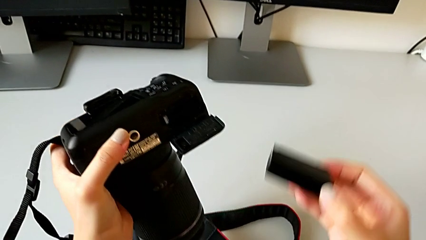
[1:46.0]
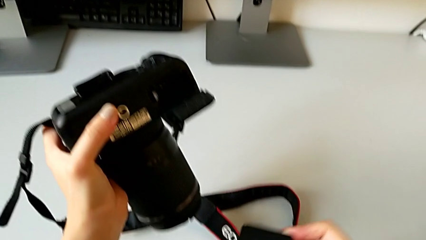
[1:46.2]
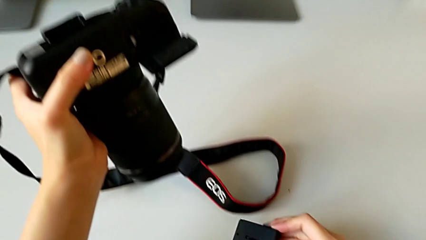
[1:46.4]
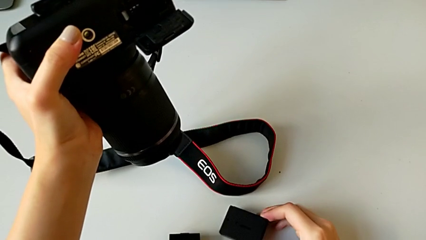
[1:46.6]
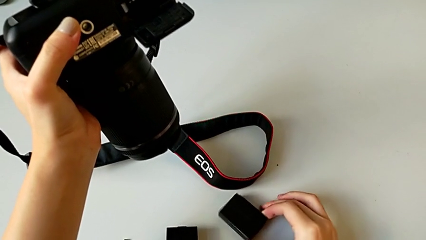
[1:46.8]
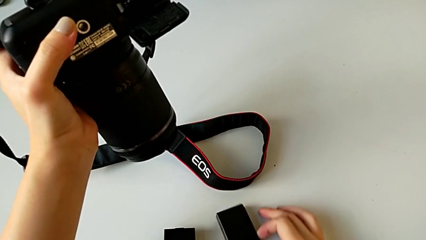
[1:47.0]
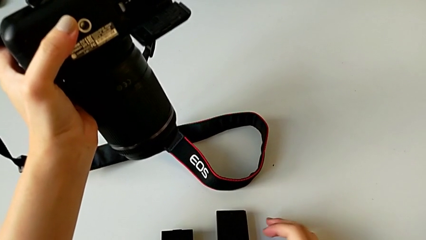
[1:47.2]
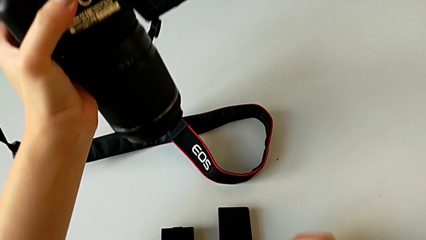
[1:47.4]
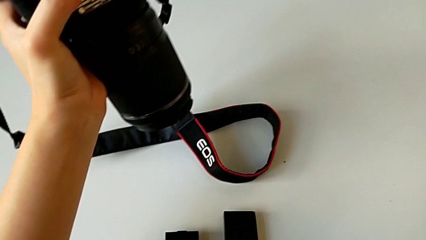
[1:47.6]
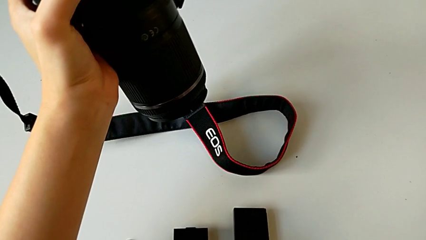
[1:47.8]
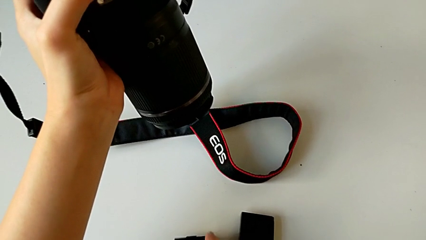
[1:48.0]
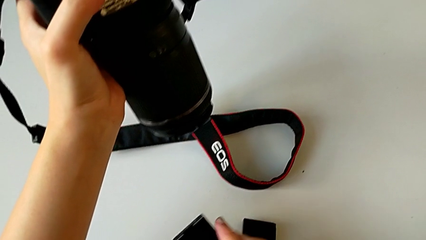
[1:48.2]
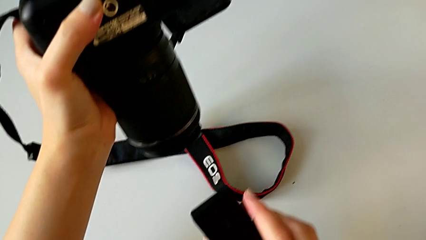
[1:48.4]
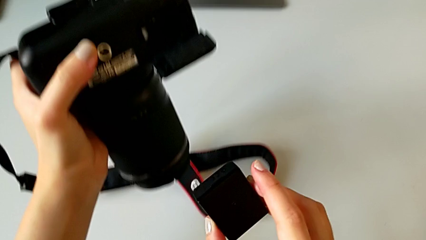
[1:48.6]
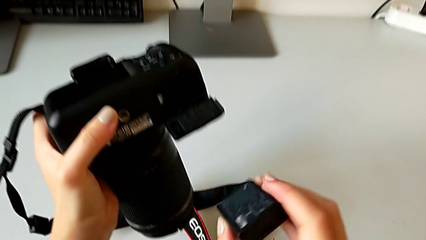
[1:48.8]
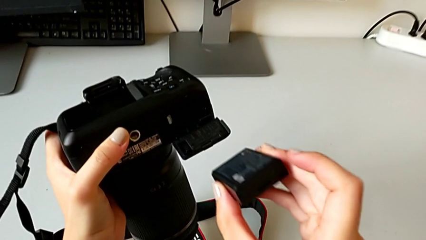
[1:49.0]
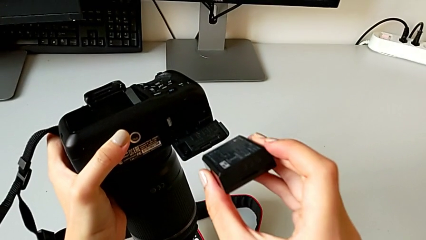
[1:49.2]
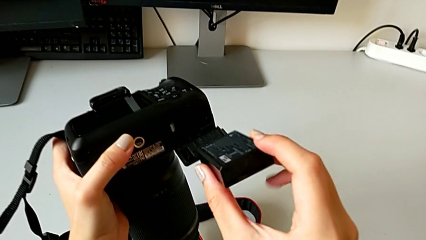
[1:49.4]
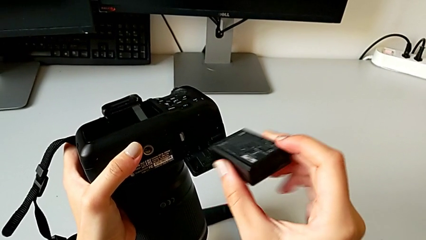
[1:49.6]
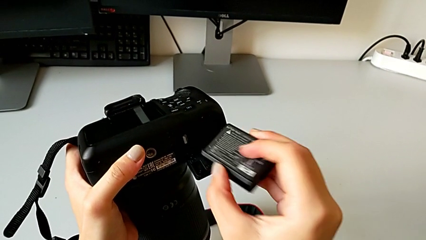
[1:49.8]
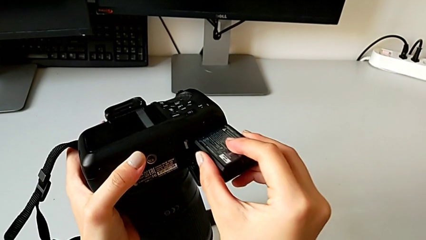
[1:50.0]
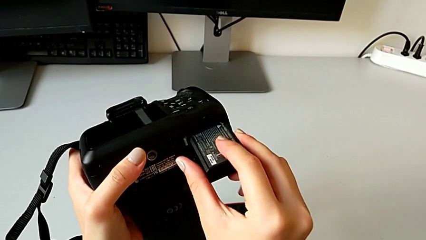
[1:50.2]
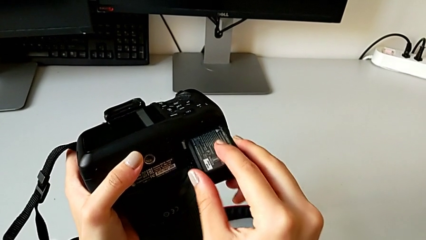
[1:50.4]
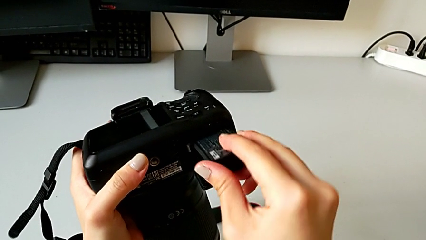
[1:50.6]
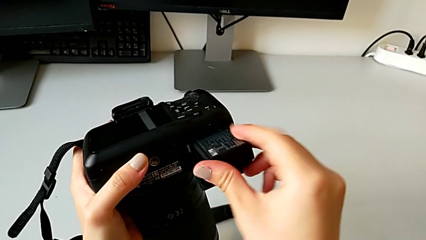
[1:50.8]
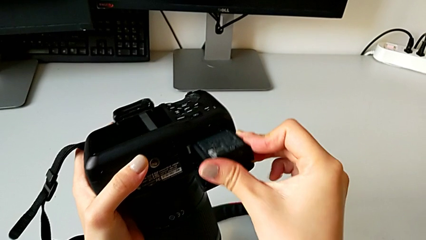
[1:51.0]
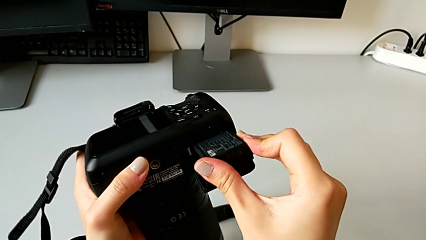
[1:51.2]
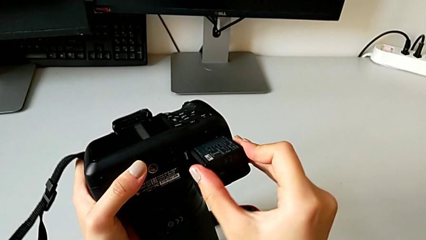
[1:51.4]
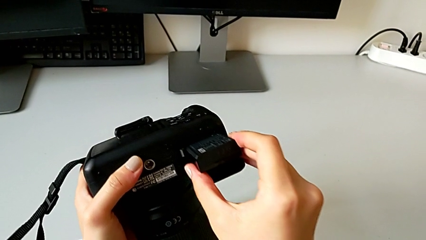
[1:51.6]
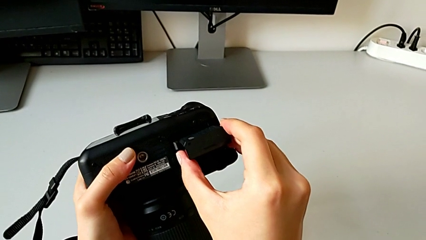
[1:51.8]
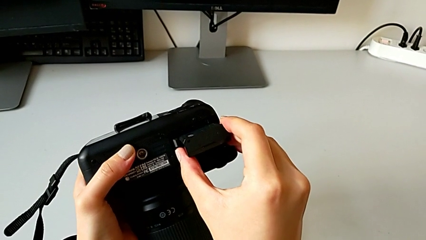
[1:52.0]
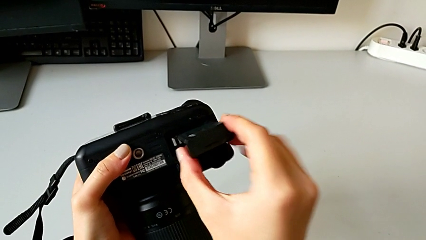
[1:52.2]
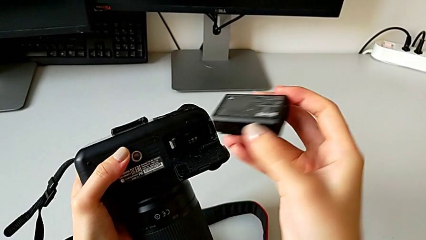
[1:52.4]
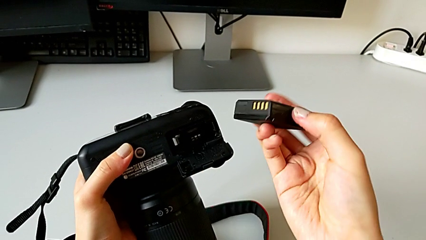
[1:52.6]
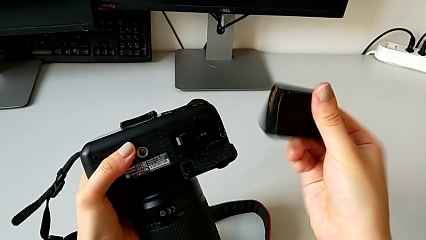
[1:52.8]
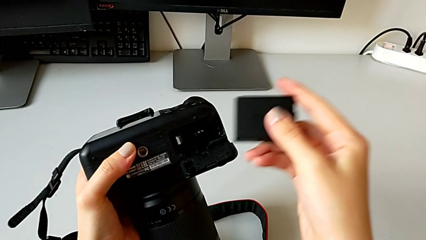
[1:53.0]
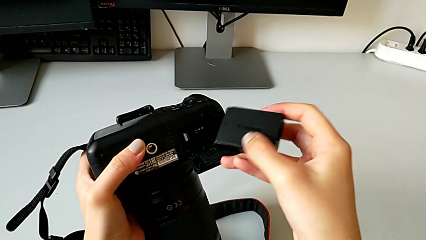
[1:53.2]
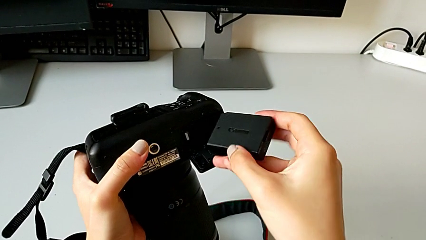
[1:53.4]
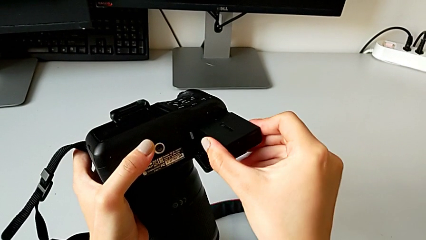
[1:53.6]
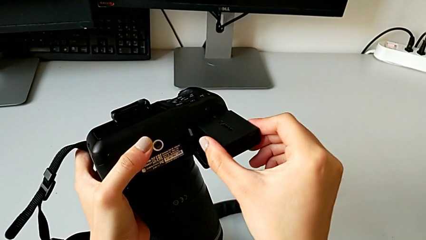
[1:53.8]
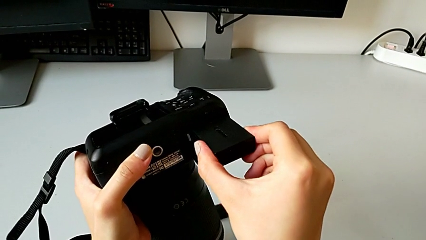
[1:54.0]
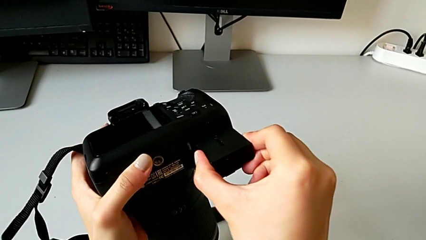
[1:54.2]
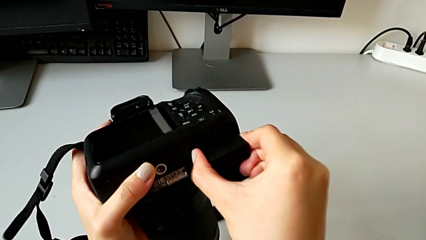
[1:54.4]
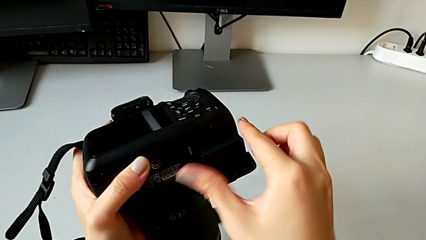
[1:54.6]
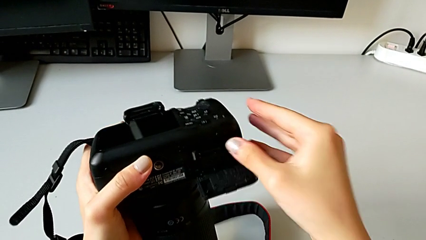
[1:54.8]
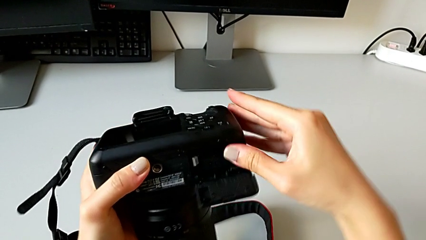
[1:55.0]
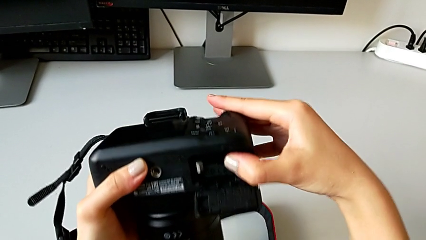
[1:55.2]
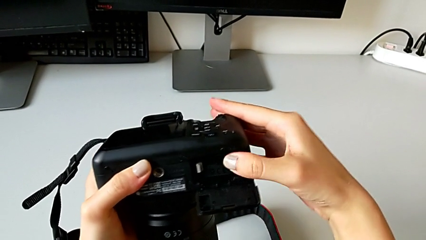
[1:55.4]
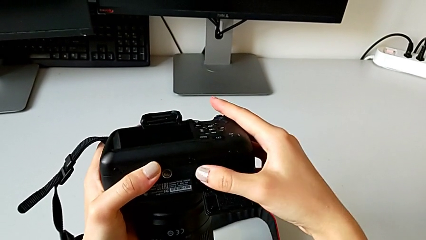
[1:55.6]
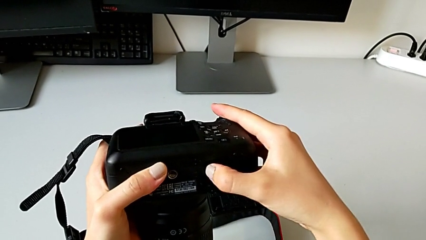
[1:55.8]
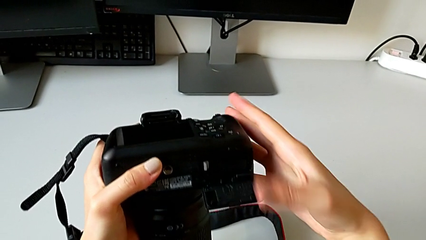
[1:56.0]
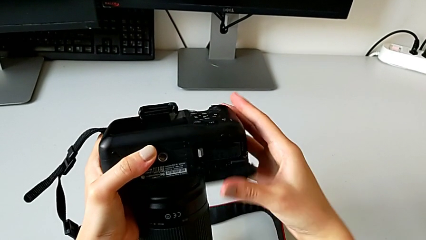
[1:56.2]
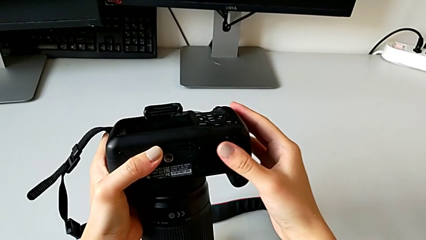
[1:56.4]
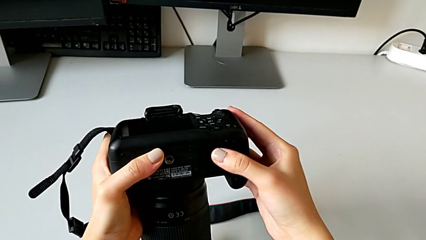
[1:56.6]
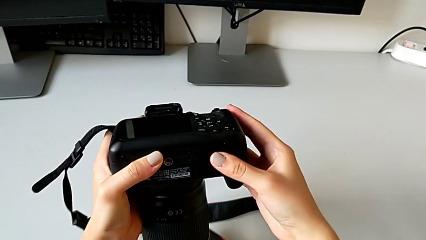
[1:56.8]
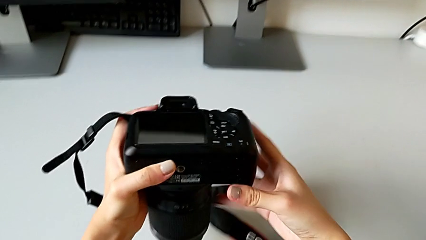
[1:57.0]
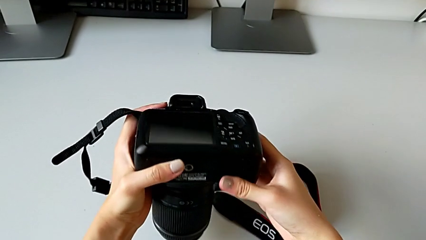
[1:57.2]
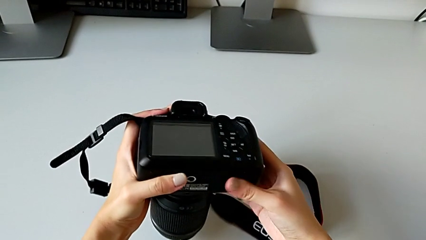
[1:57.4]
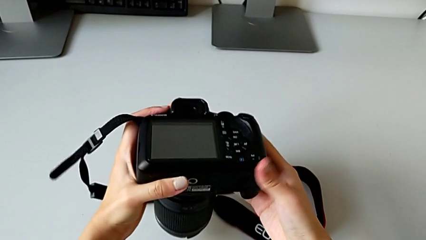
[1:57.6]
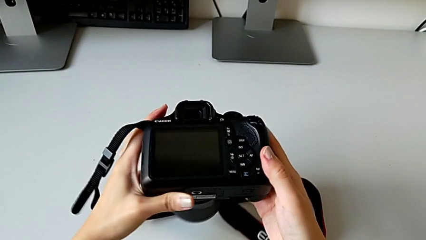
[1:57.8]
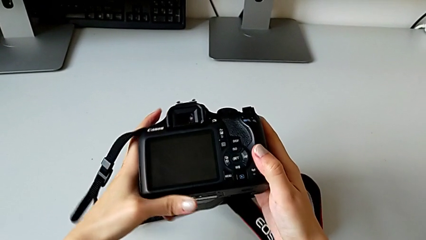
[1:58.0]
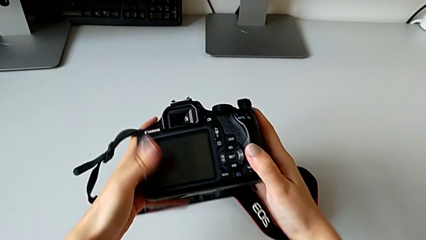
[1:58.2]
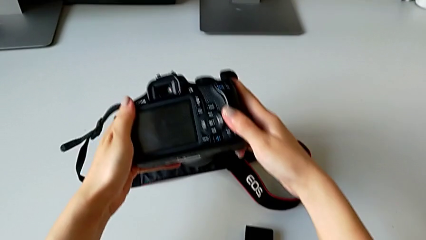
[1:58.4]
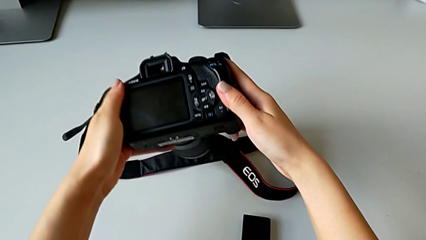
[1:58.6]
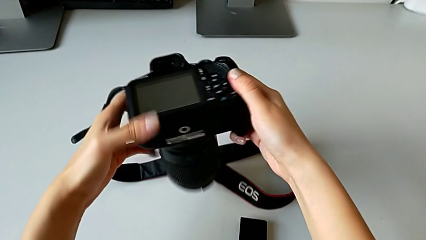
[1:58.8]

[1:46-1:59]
The camera wearer is exchanging the battery of the DSLR. They grab the battery, grab the replacement battery, lift it, wrongly insert it, flip it, insert it and close the battery door.

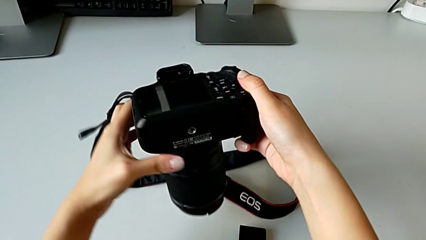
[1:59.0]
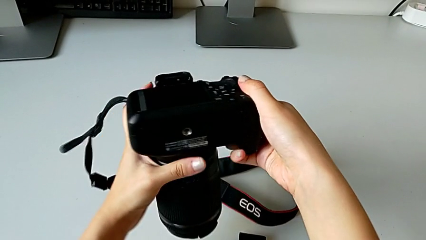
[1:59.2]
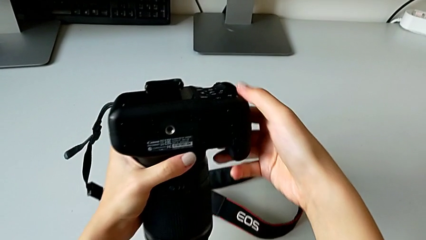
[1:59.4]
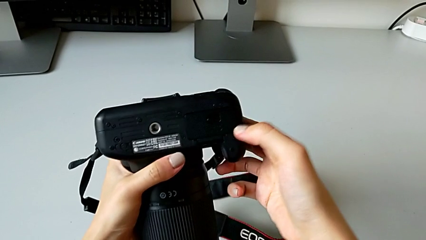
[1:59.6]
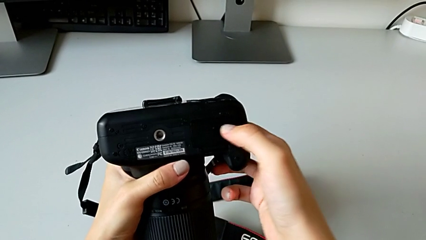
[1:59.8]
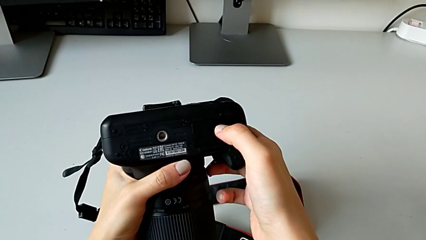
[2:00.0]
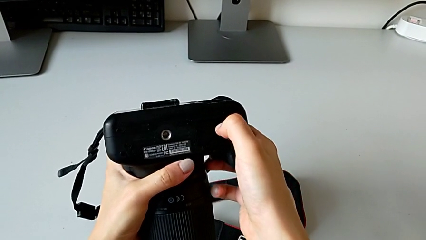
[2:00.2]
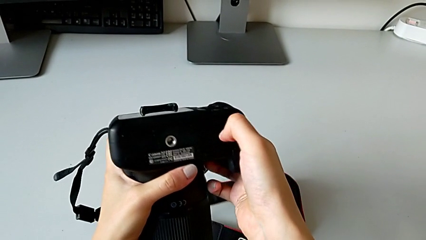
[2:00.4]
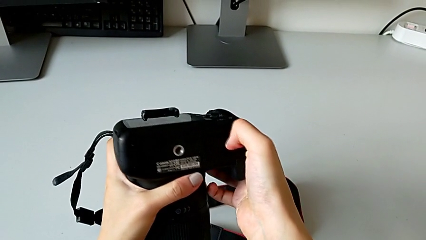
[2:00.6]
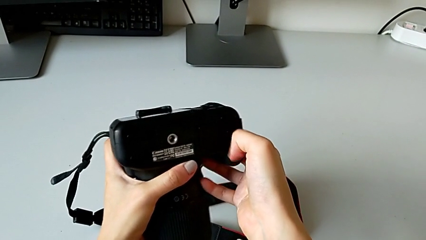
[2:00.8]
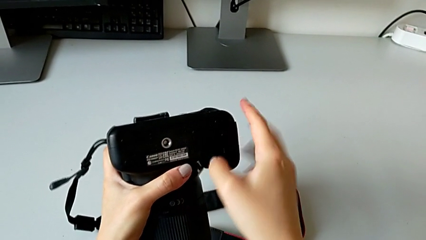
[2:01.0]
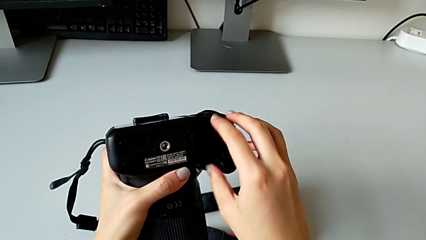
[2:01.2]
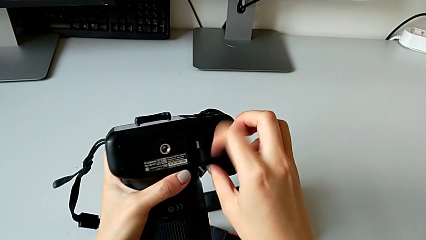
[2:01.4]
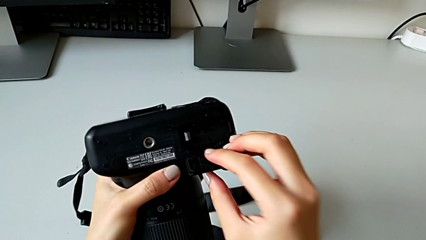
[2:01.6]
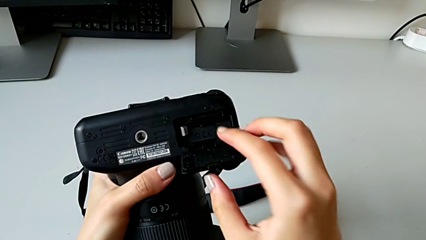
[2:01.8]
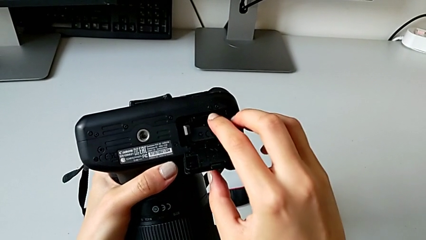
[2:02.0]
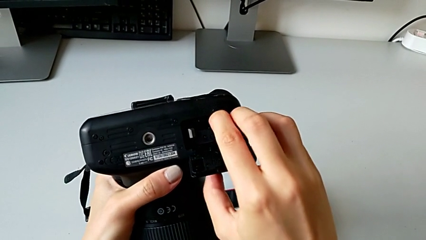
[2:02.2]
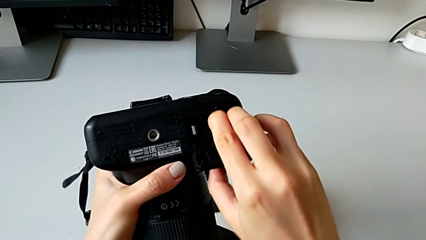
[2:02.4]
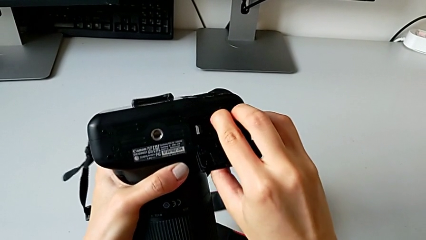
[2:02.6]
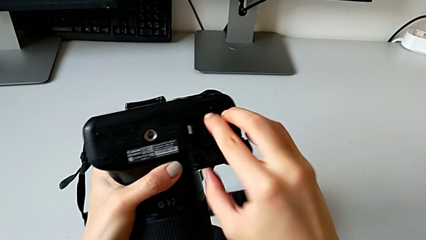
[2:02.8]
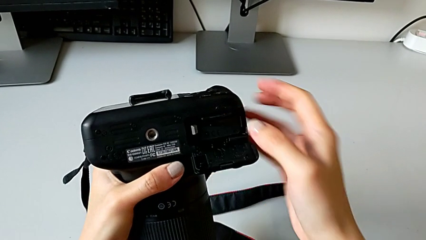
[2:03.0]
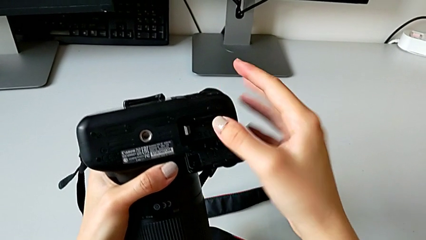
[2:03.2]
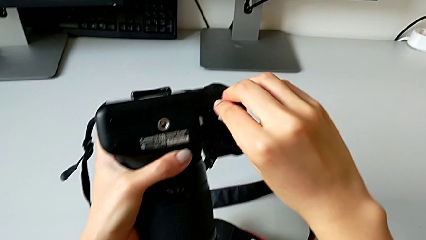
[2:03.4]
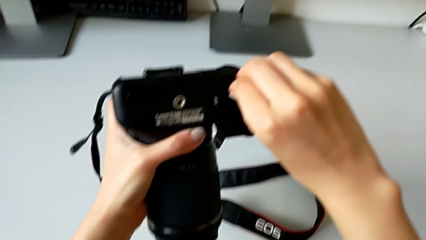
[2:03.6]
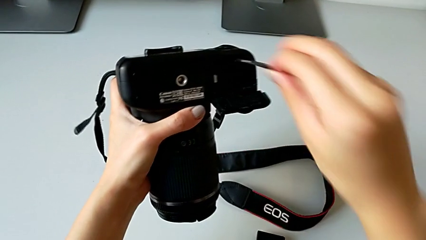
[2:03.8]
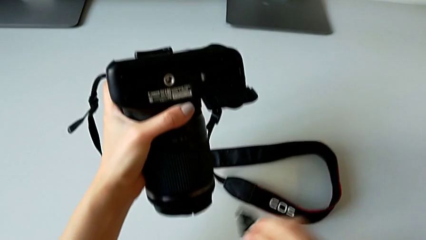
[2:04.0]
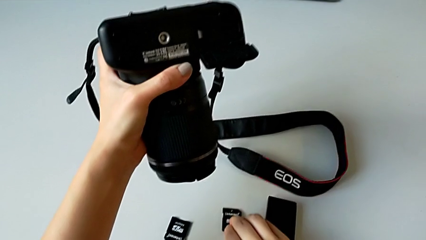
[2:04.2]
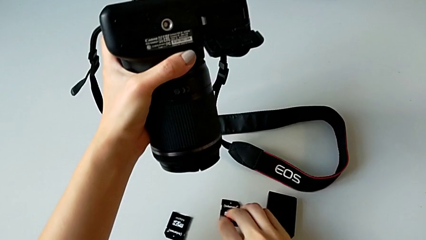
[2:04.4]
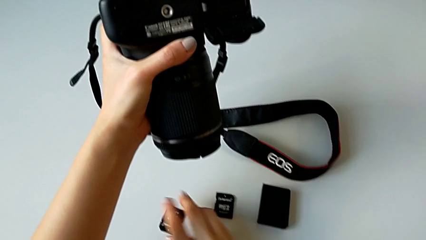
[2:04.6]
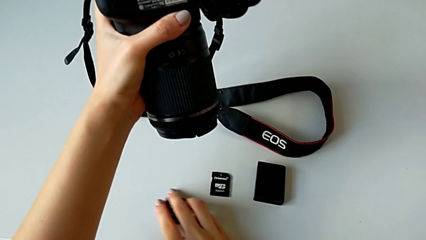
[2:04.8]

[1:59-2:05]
The camera wearer is exchanging the SD card of the DSLR. They open the battery door, press the SD card, withdraw it and grab the replacement SD card.
